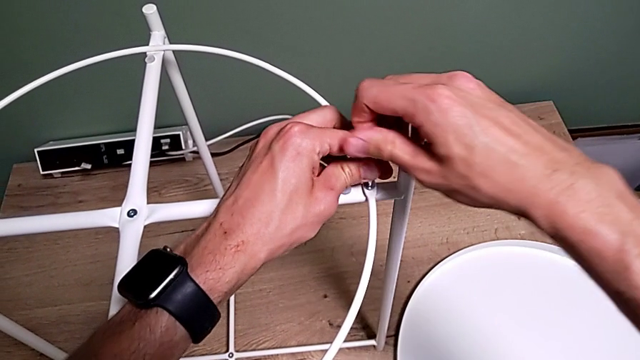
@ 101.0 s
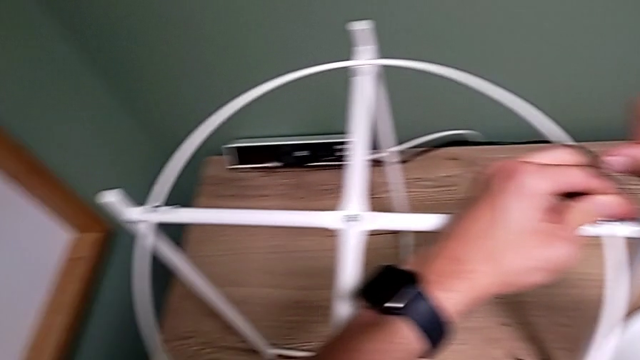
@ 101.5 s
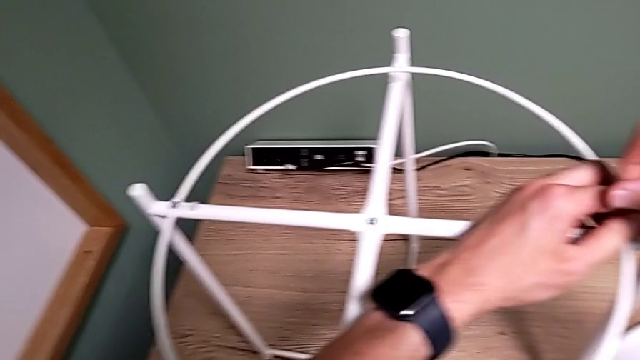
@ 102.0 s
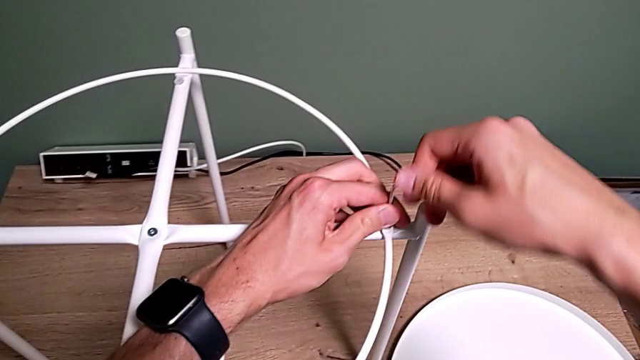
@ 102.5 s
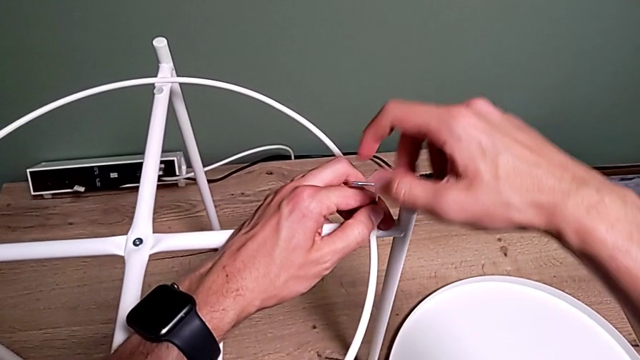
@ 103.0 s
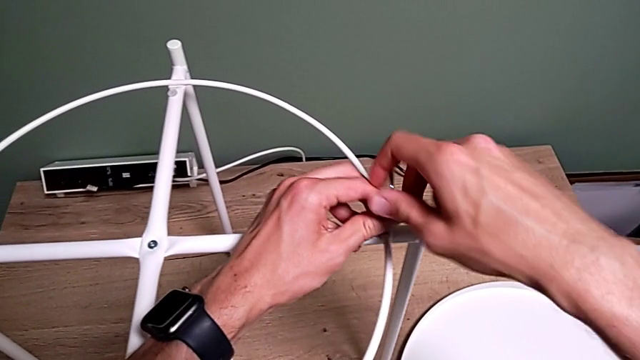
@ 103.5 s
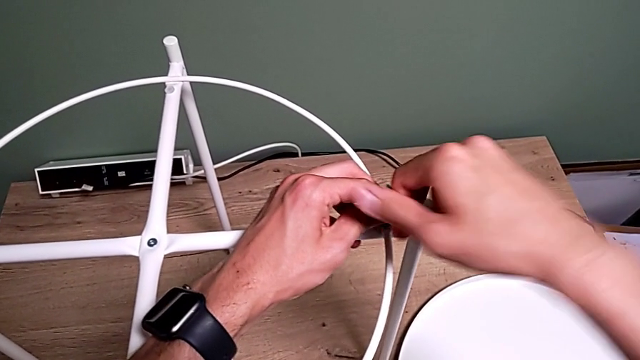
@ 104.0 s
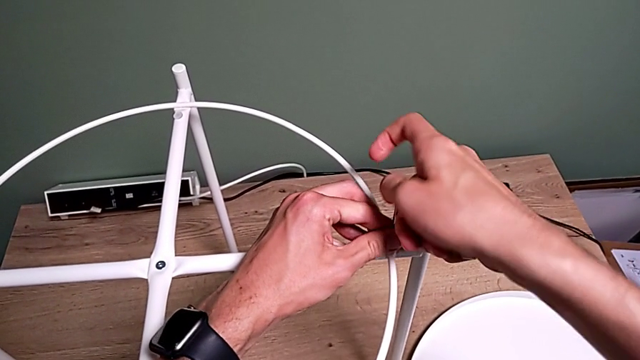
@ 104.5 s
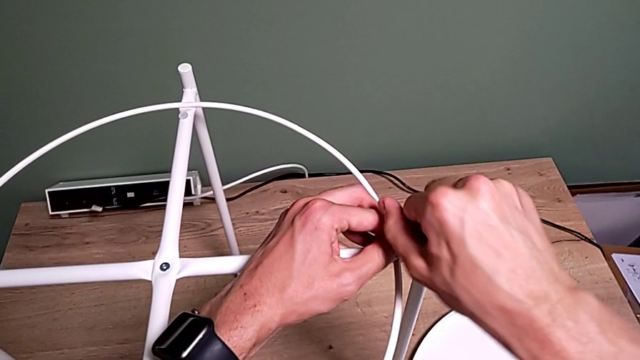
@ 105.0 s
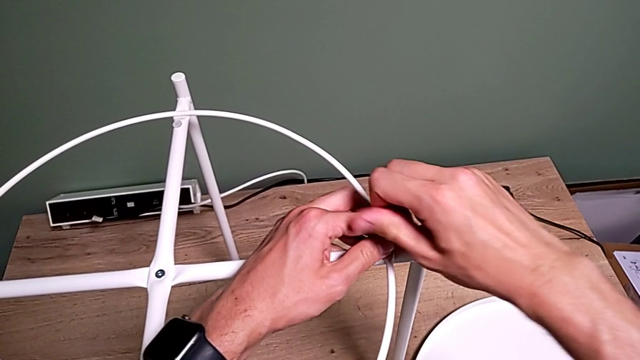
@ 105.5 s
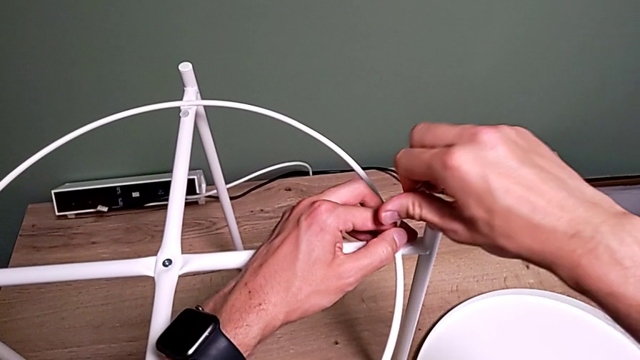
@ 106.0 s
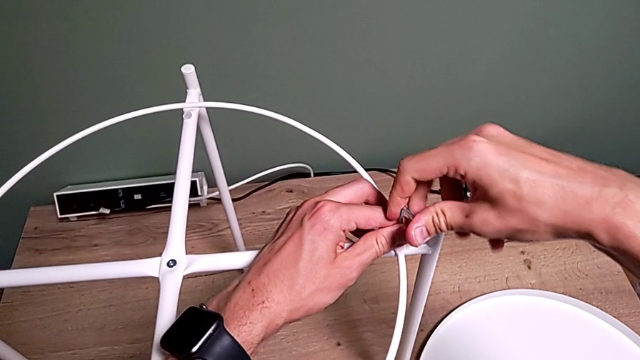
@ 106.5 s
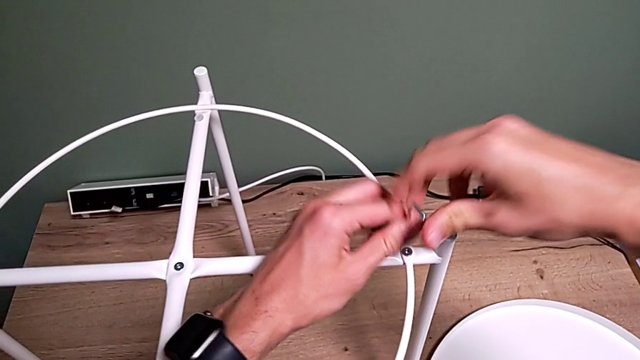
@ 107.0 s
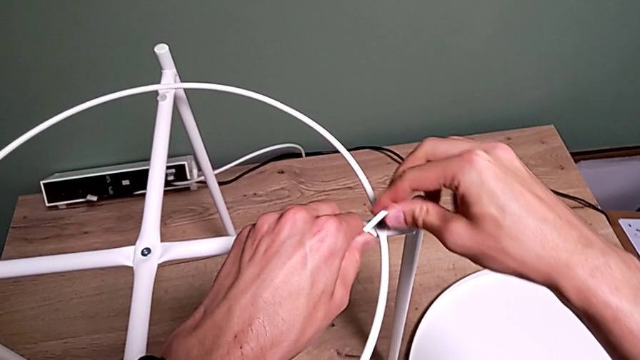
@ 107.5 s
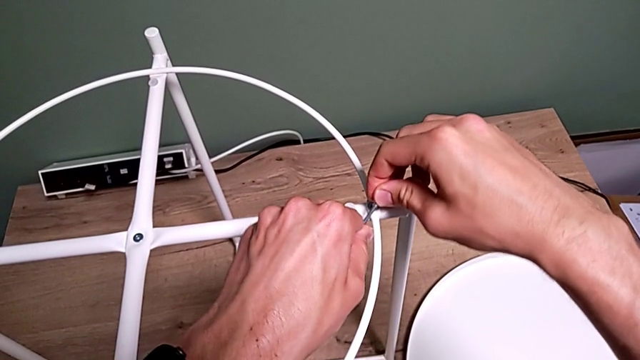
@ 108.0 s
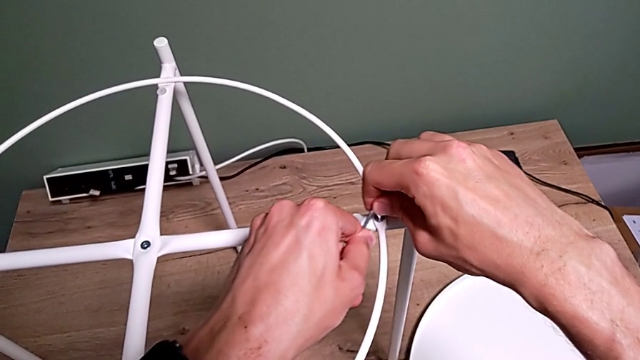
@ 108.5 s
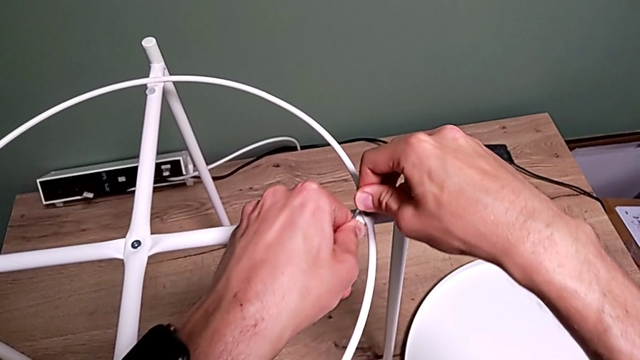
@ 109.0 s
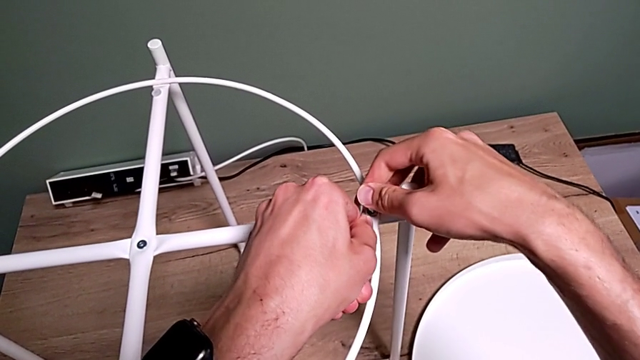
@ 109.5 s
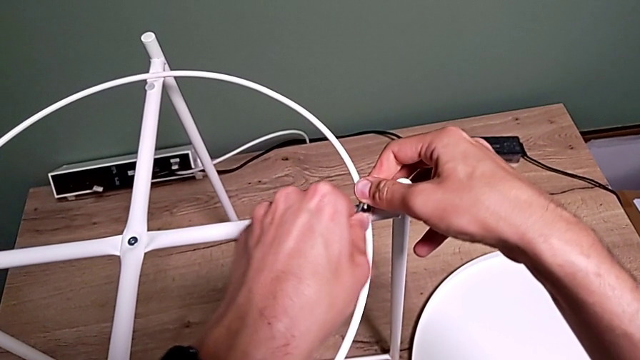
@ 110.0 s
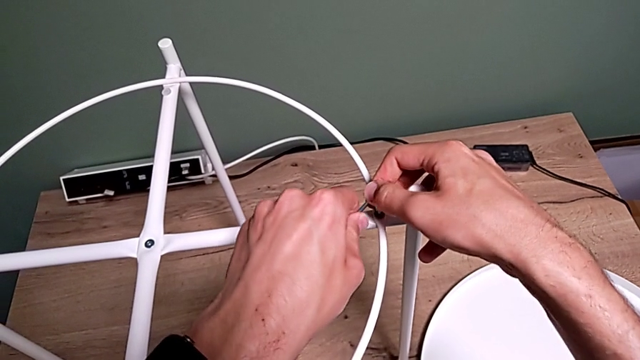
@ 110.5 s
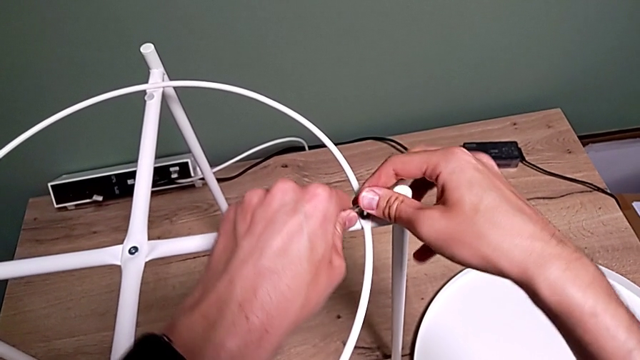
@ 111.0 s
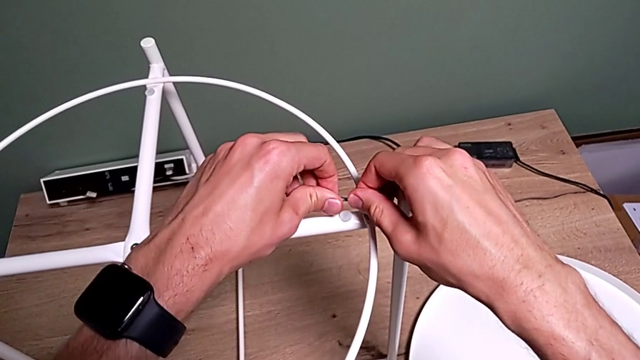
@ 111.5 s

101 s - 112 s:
The camera wearer is assembling a circle. They screw the hex socket head twice, withdraw the Allen wrench, insert it and screw the hex socket head.

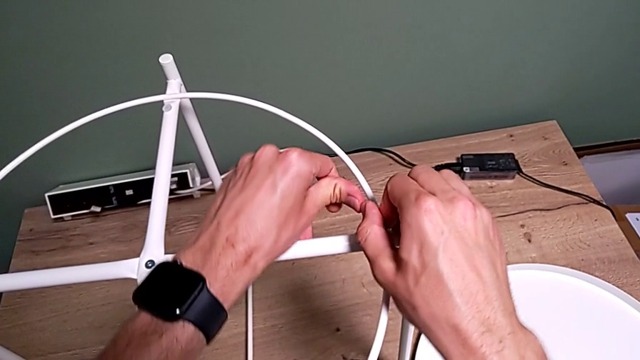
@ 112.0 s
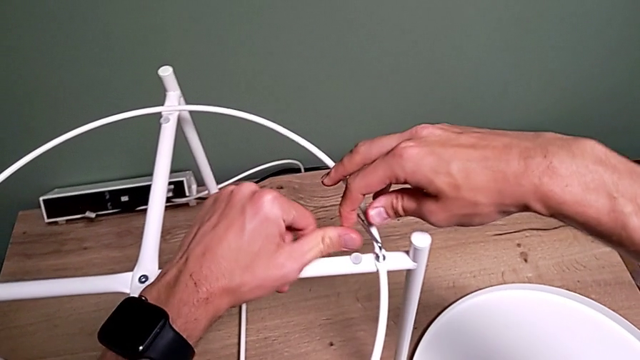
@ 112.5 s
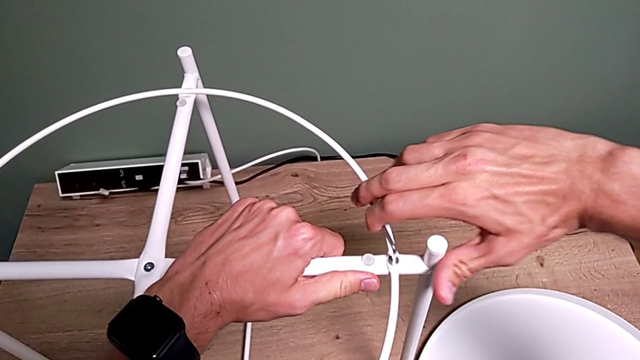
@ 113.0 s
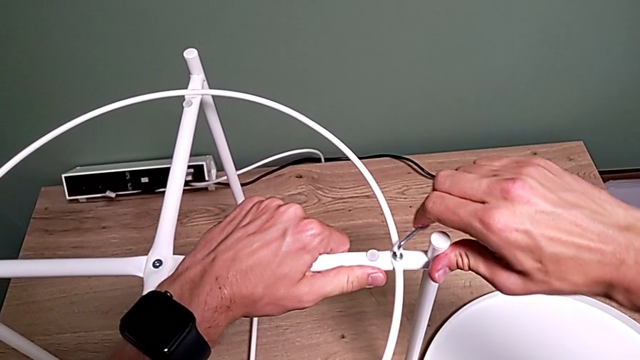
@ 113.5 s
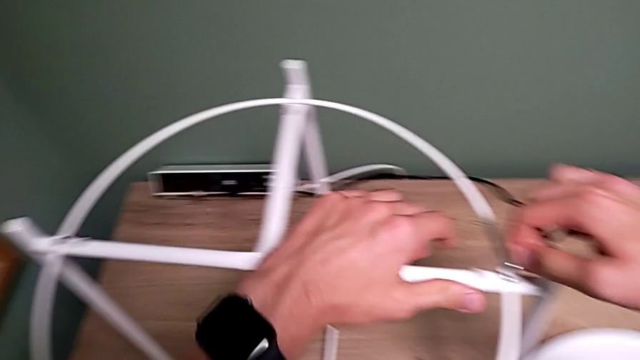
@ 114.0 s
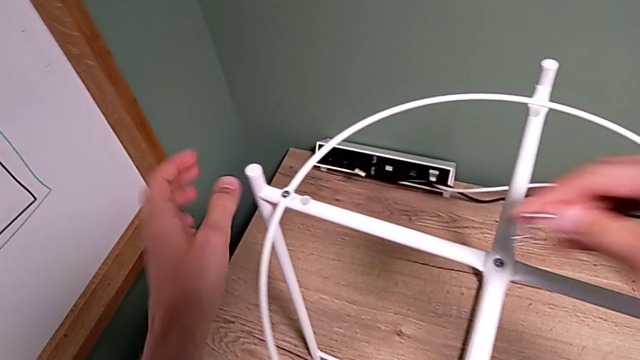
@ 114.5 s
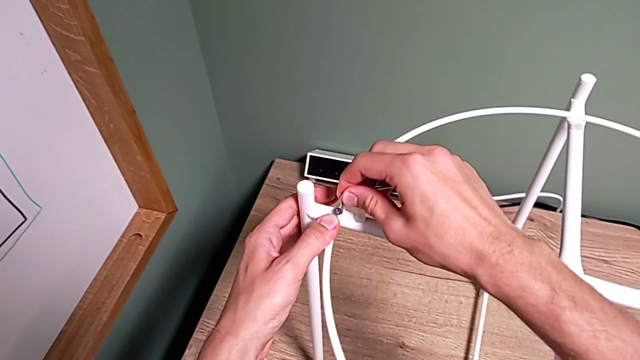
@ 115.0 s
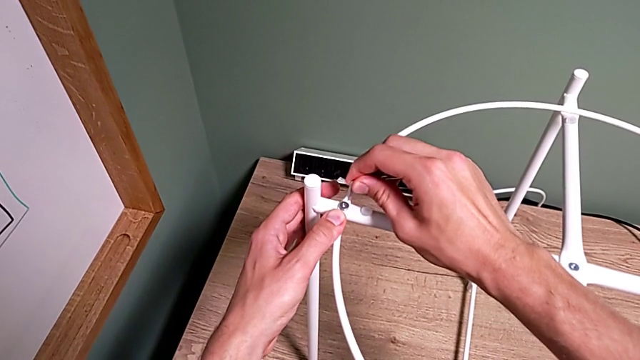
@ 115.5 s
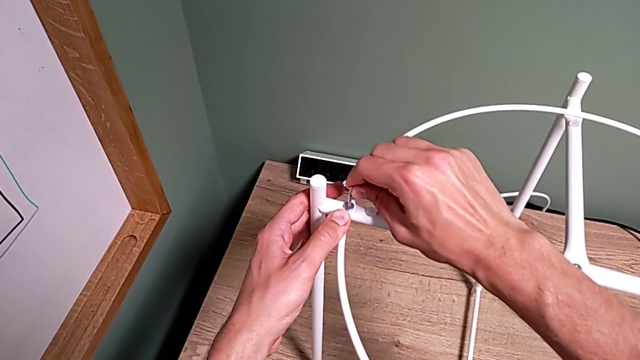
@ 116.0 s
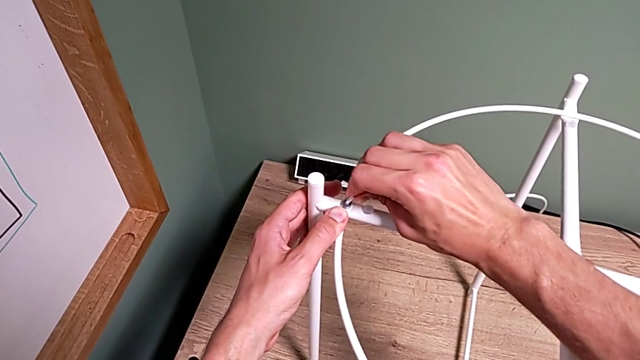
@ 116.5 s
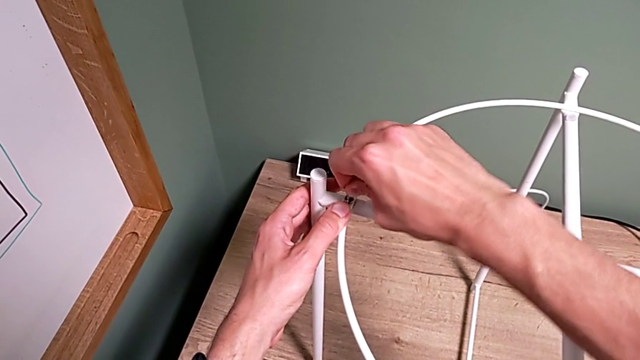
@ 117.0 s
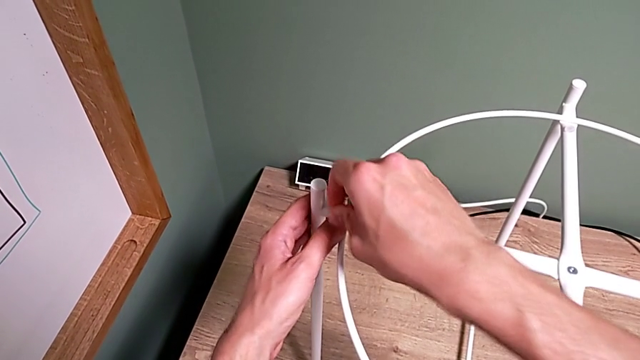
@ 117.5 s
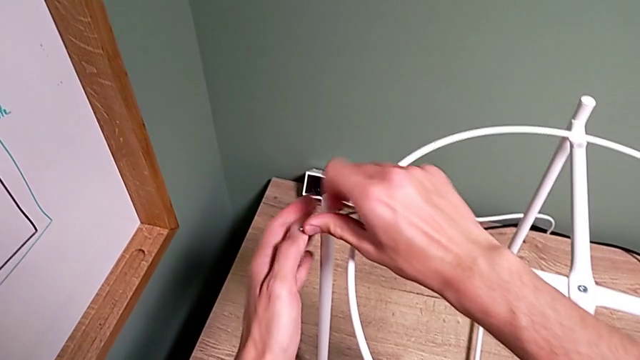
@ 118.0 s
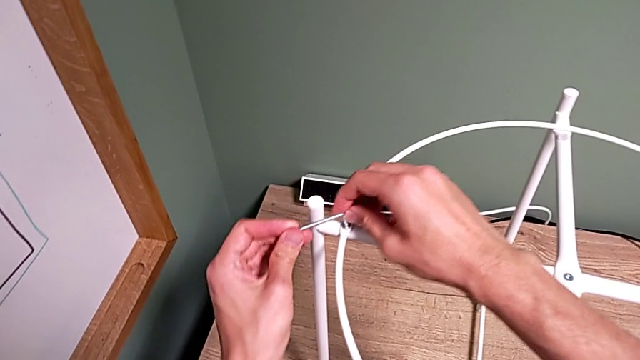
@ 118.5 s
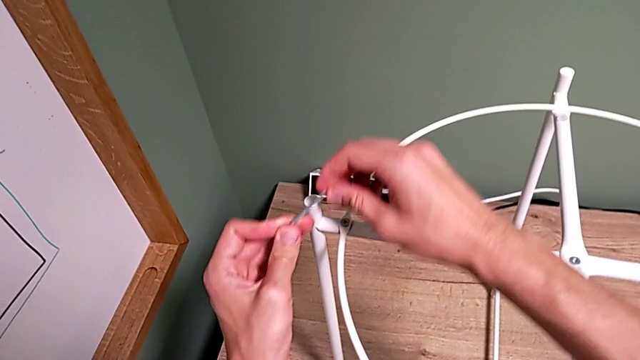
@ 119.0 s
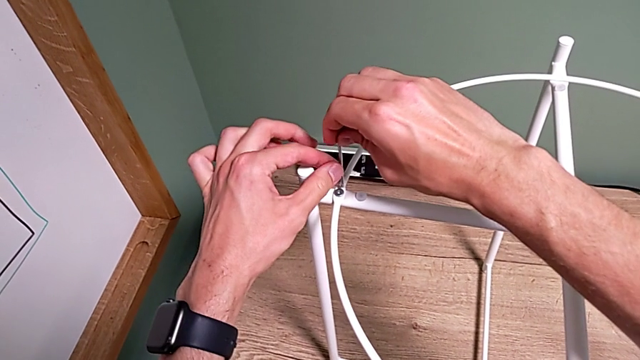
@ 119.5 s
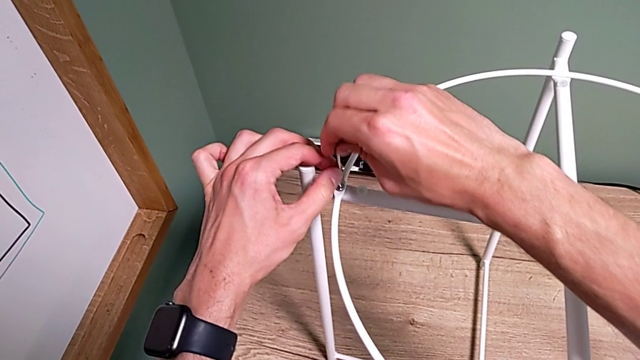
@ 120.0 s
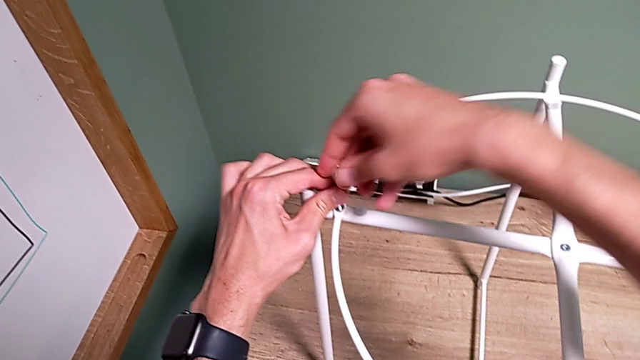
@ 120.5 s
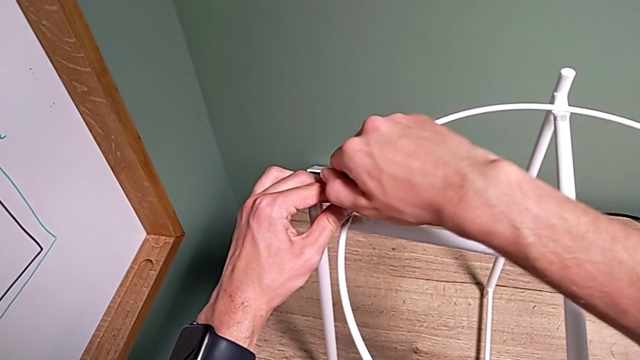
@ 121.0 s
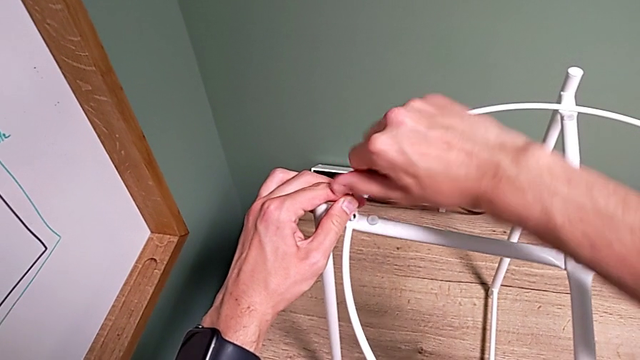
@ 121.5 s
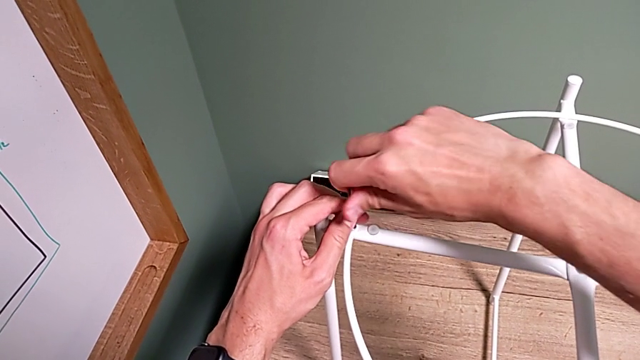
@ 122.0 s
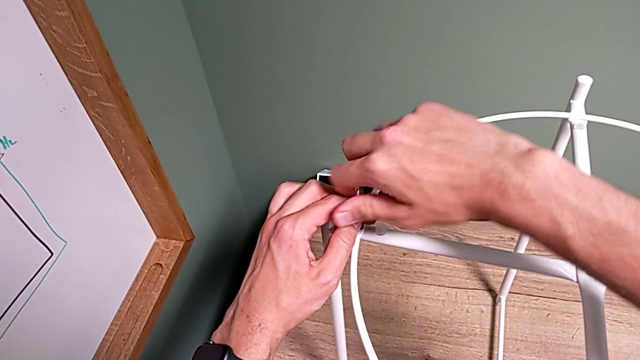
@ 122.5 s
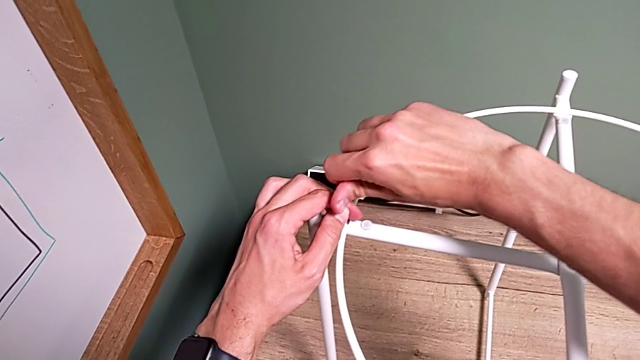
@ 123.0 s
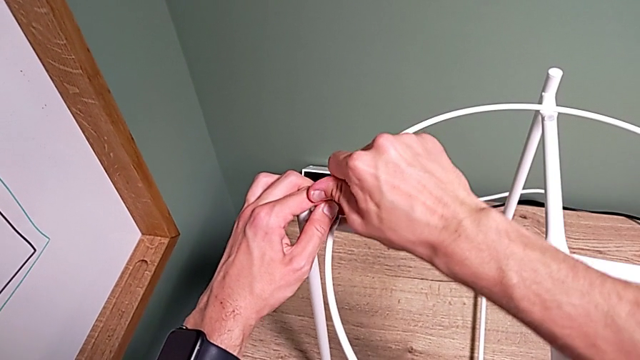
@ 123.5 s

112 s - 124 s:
The camera wearer is assembling a circle. They screw the hex socket head, withdraw the Allen wrench, insert it, screw the hex socket head, withdraw the Allen wrench, insert it and screw the hex socket head.
